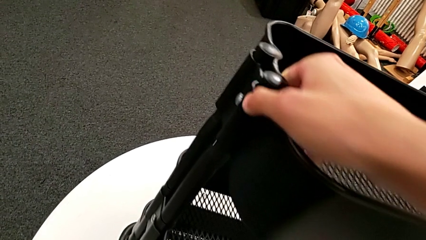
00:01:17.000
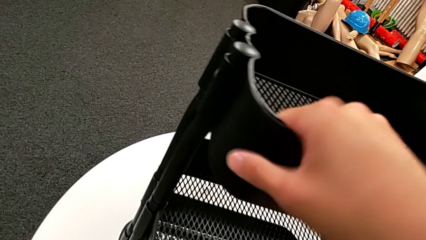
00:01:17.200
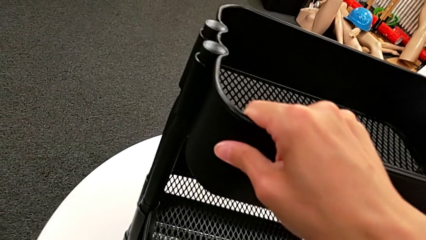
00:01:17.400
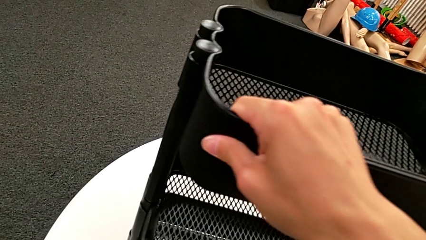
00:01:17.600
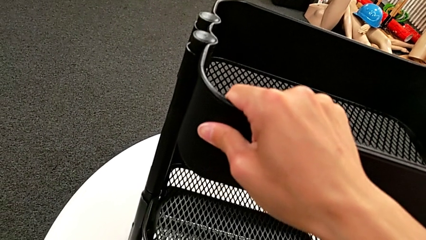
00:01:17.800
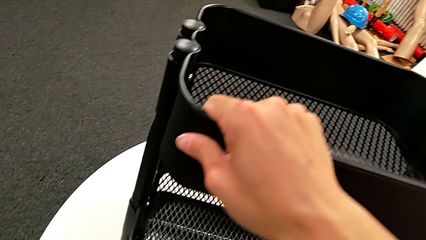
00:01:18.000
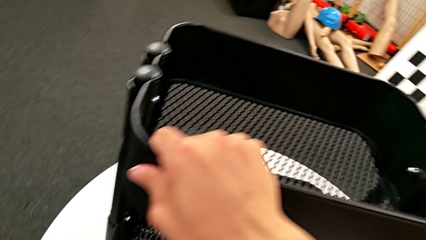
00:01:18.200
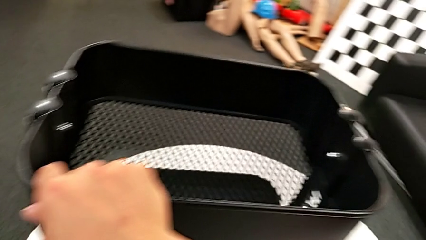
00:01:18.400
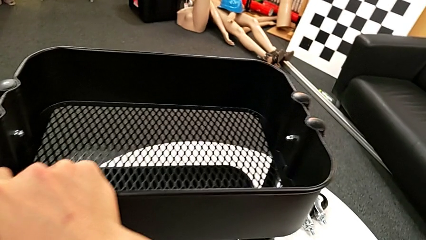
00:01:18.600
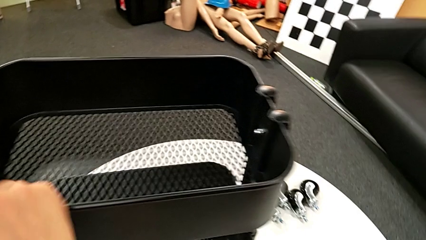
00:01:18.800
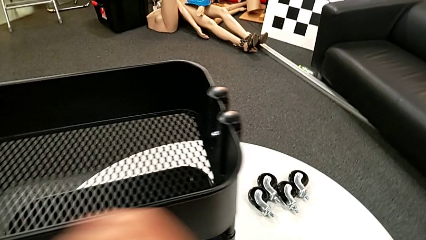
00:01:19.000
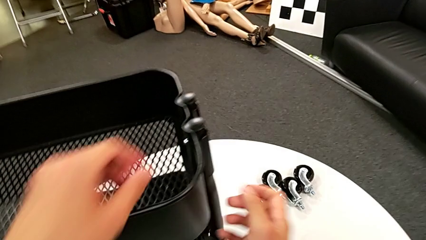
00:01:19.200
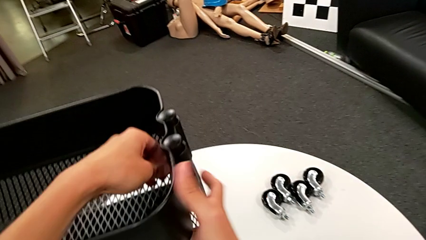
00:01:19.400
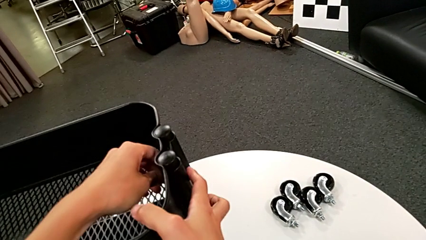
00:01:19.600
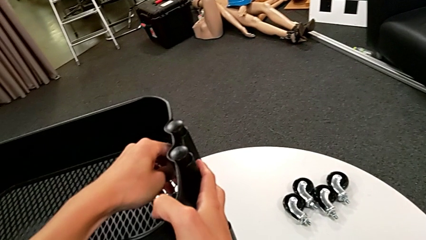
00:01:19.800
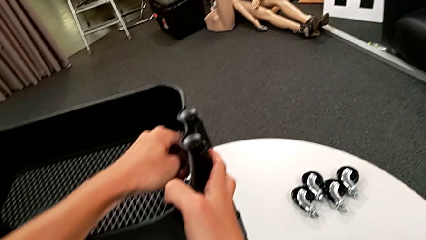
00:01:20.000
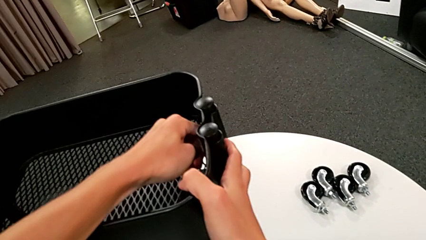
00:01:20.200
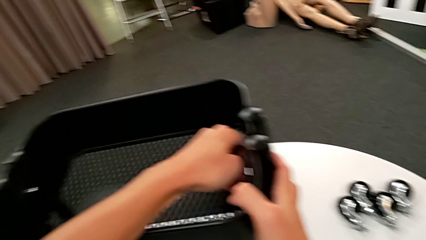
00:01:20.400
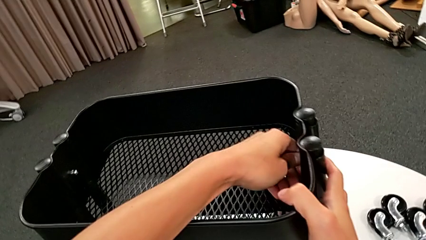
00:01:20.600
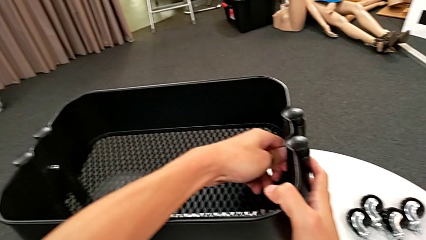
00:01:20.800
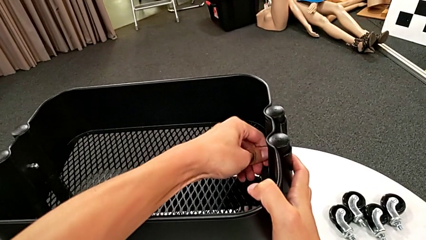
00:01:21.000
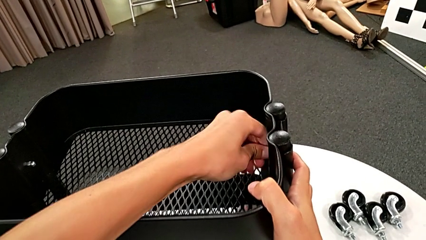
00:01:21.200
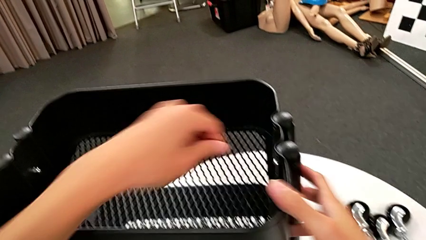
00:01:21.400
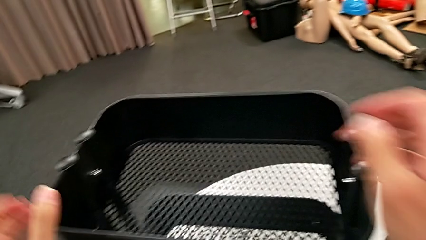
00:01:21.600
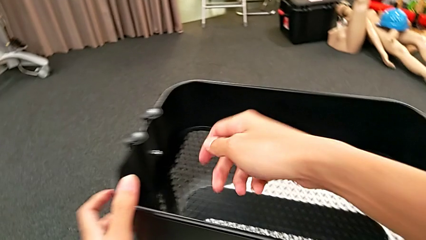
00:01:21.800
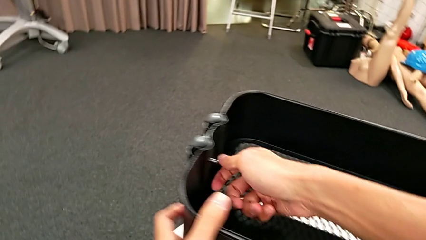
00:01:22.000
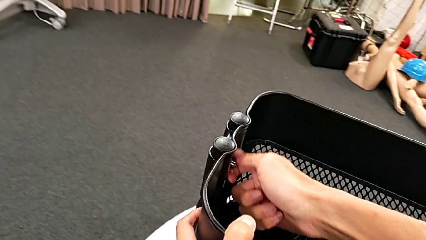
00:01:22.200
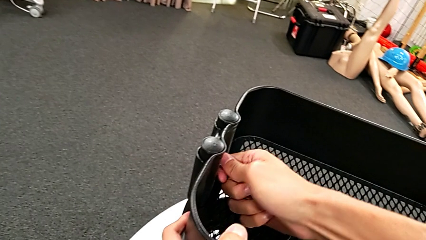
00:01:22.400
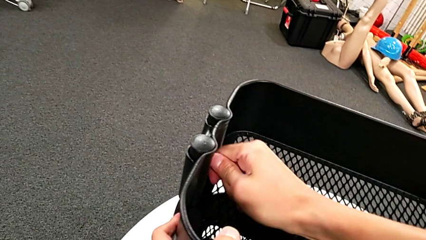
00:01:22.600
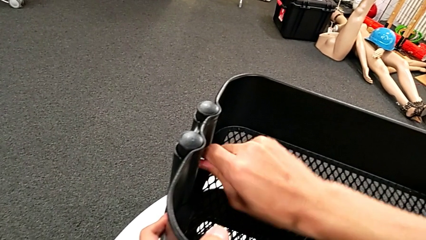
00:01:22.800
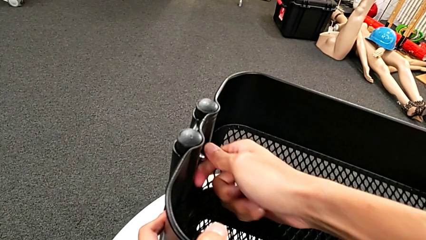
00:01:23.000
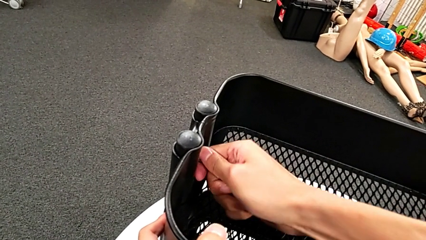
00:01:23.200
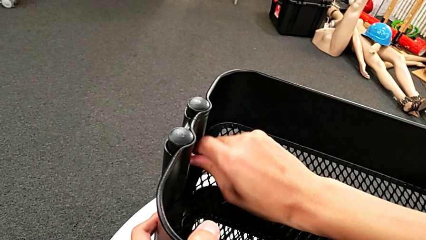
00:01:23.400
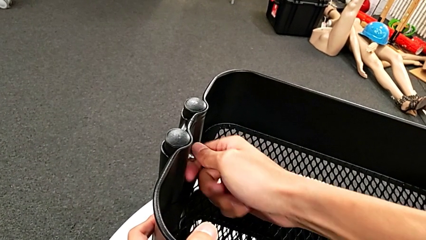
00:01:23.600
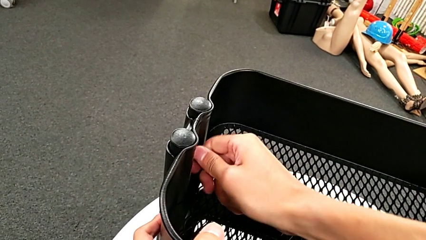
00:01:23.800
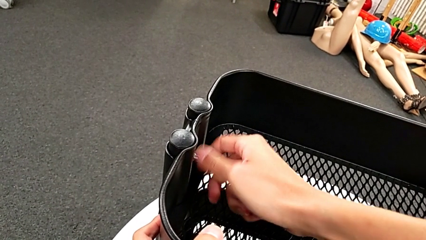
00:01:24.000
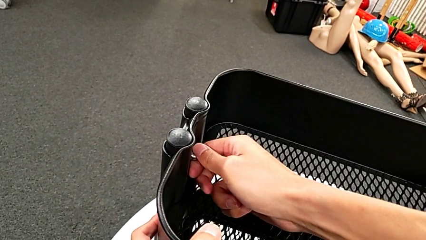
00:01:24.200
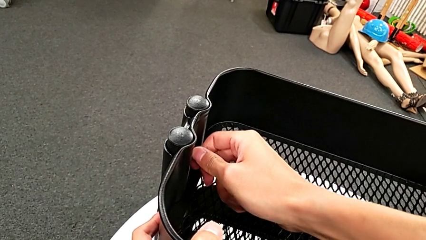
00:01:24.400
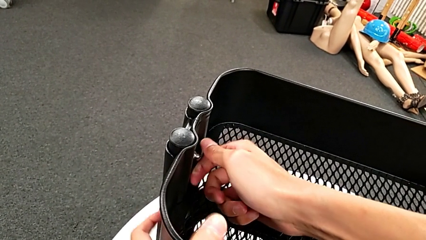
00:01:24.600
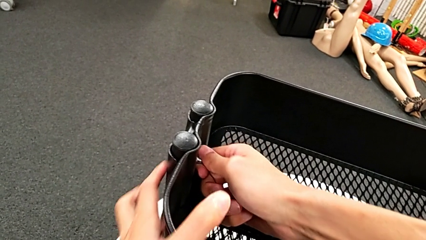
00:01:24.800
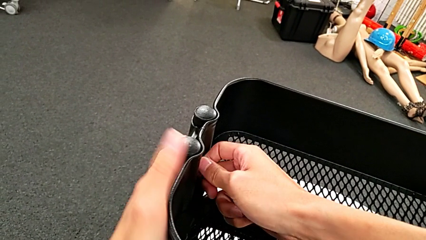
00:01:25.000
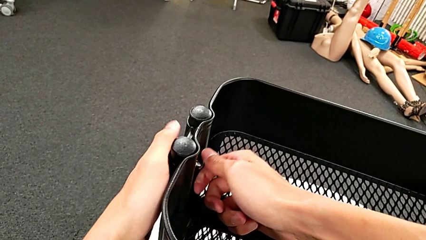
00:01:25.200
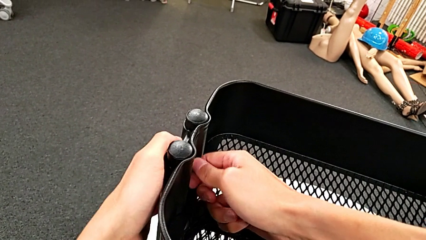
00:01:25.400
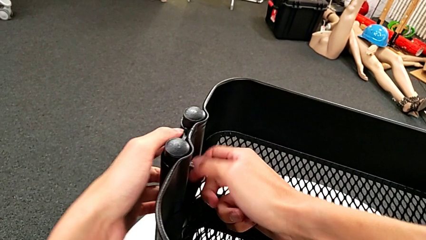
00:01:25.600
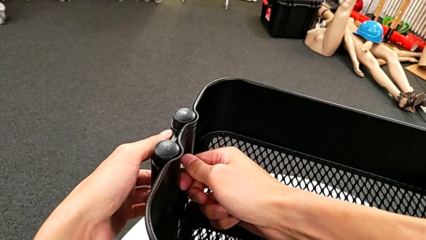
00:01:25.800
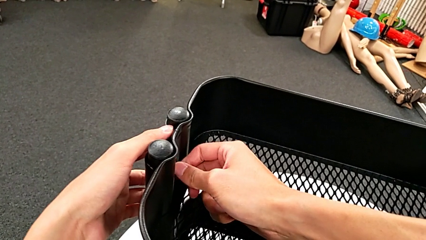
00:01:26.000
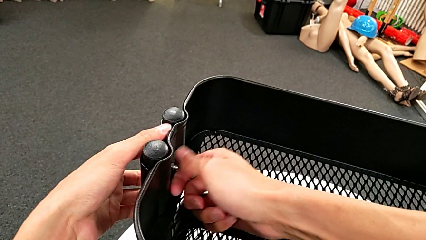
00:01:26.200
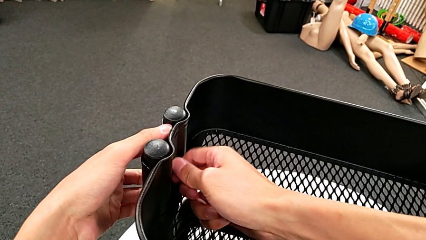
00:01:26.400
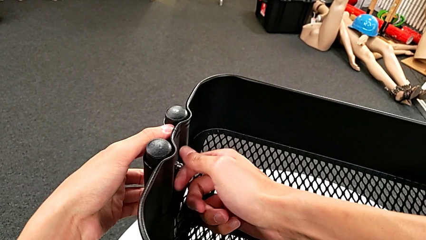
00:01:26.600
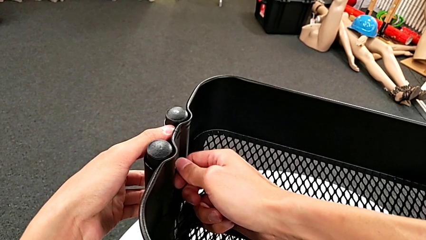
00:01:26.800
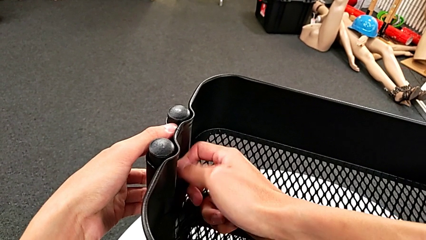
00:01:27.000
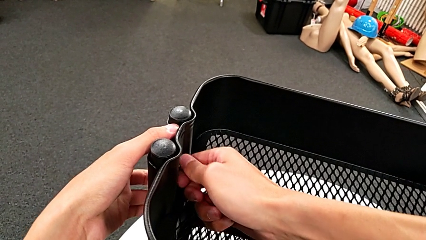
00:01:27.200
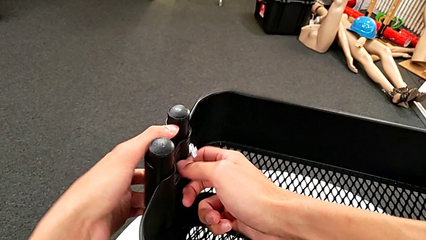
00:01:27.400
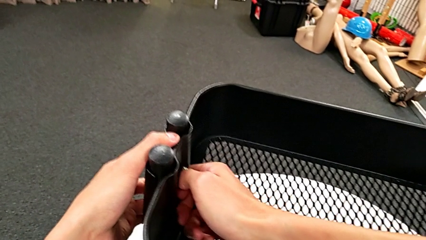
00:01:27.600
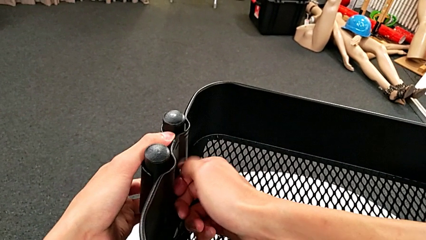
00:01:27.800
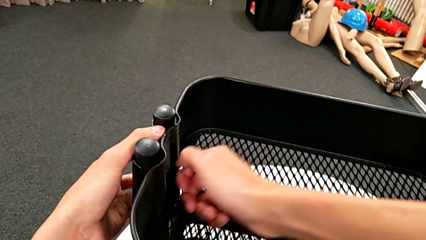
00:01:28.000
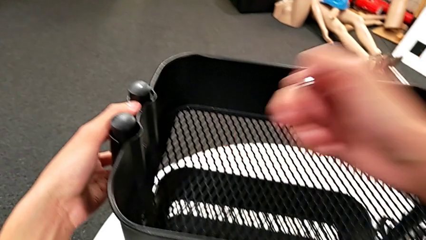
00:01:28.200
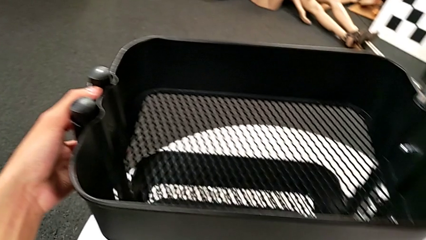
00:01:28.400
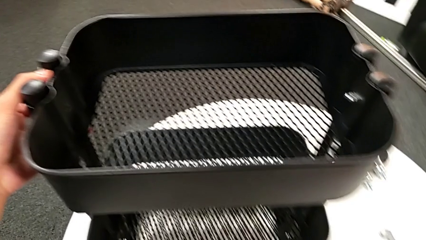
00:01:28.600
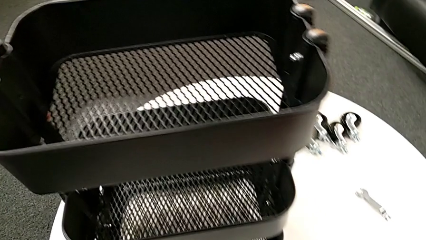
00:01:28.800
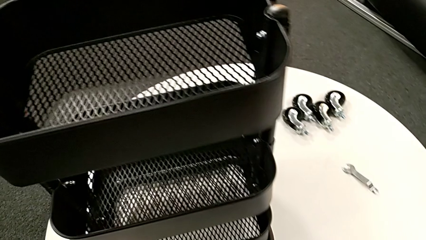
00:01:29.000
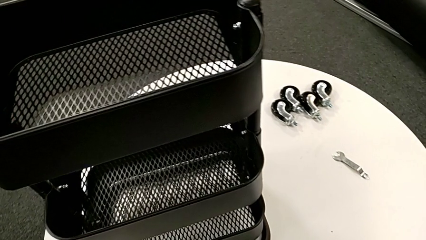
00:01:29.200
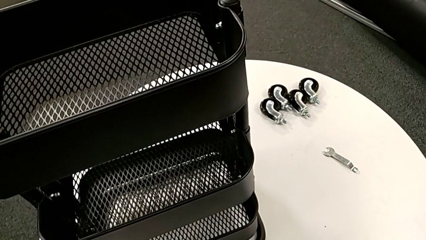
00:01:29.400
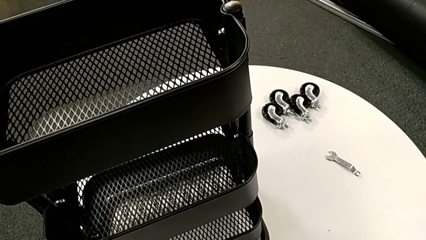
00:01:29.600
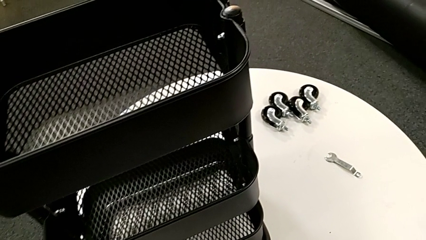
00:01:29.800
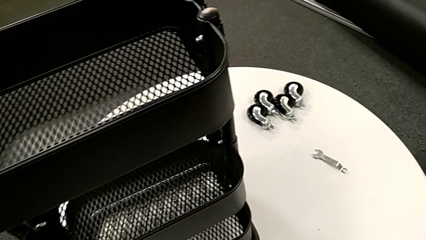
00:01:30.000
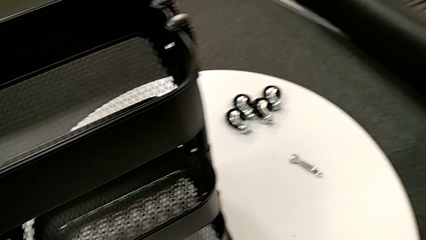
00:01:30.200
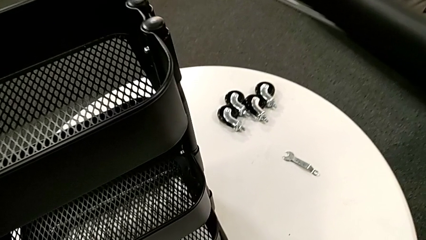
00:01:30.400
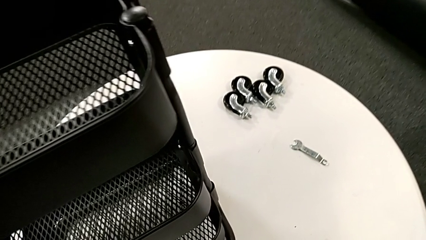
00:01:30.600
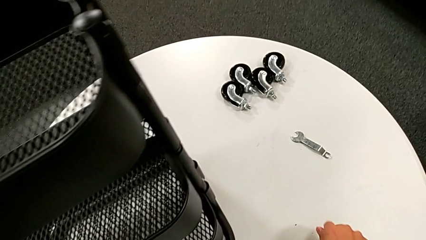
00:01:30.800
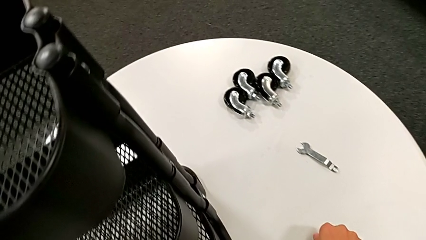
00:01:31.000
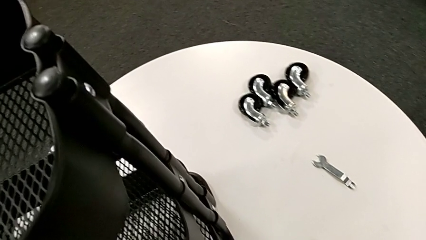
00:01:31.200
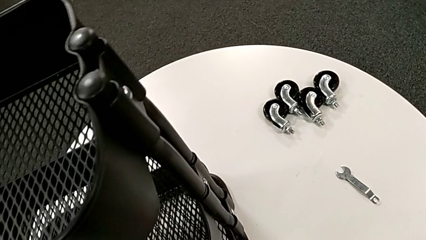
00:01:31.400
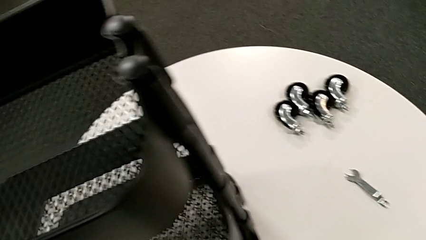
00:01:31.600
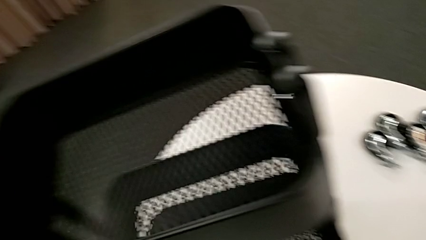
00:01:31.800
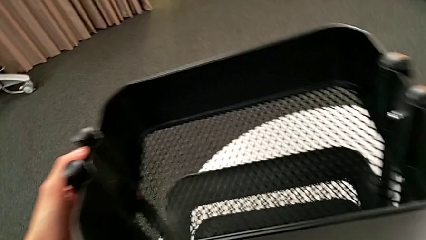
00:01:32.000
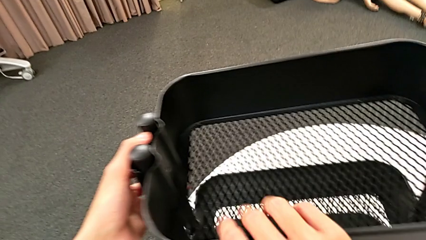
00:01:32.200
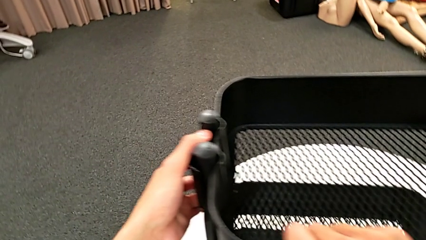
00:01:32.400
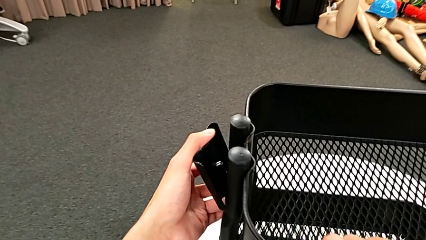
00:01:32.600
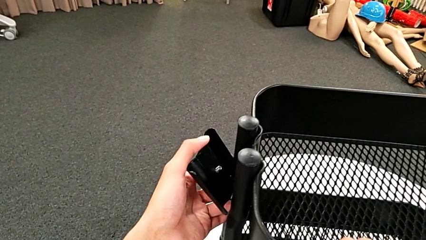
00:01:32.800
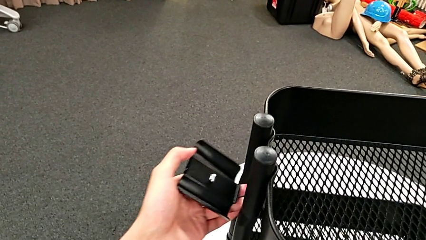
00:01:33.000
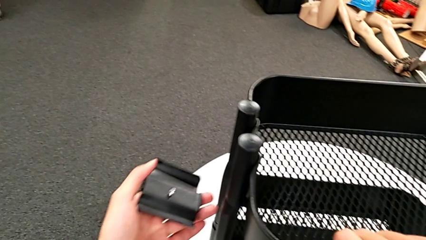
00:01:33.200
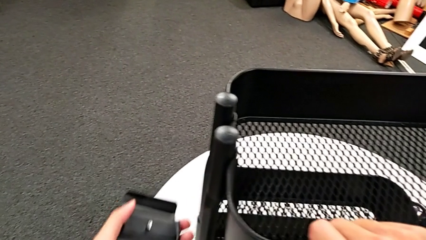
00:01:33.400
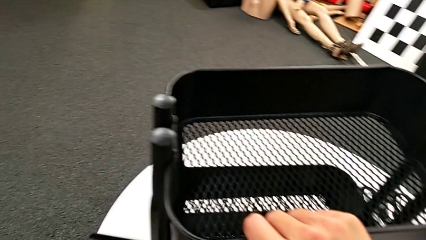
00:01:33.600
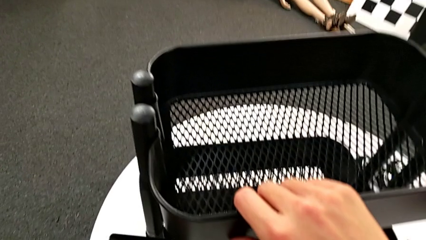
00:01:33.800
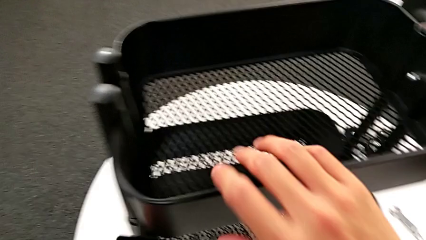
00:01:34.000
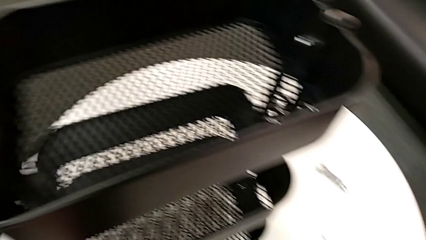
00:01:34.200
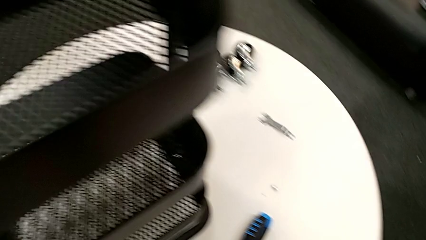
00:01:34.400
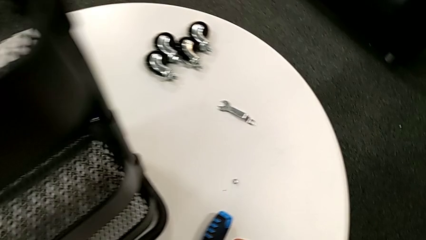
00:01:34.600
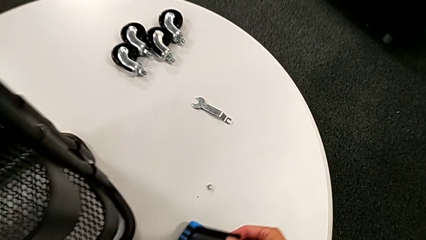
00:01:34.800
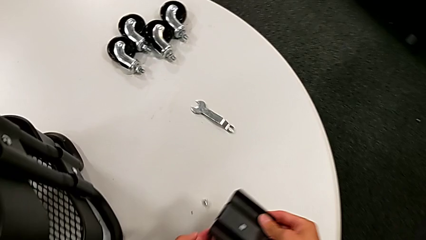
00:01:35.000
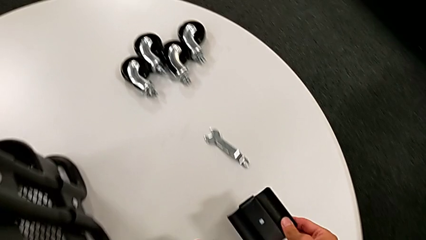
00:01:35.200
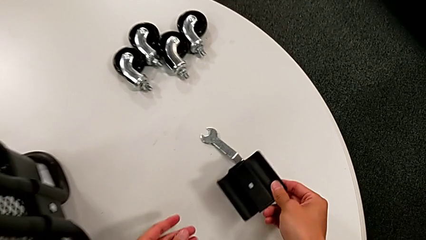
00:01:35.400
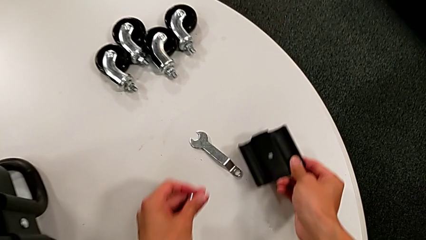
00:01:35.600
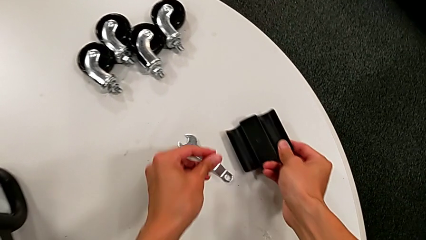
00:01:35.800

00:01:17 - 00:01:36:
The camera wearer is disassembling the first tray. They rotate the utility cart, approach the hexagon cap nut, unscrew it, approach the hexagon cap nut, unscrew it, disassemble it, place it, disassemble the bracket and place it.
